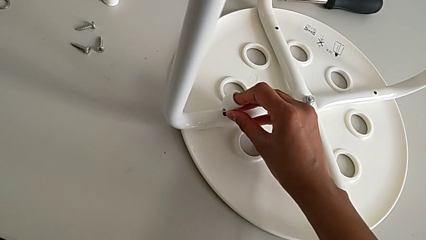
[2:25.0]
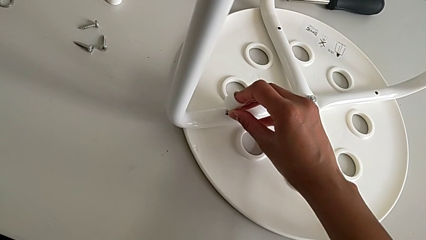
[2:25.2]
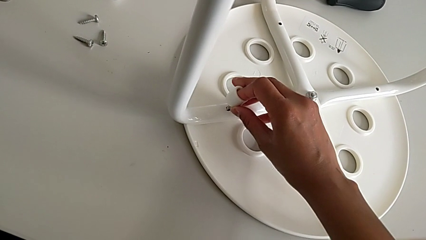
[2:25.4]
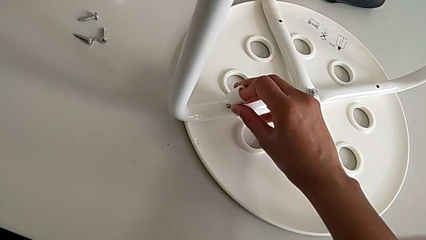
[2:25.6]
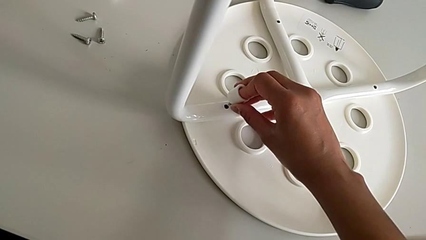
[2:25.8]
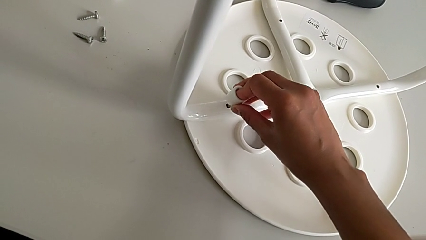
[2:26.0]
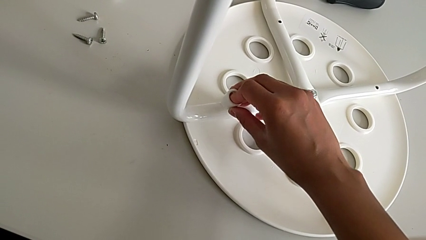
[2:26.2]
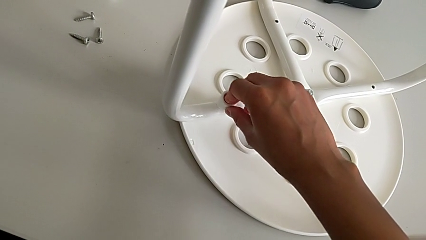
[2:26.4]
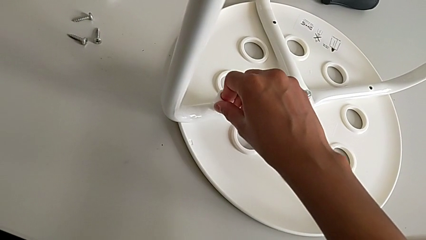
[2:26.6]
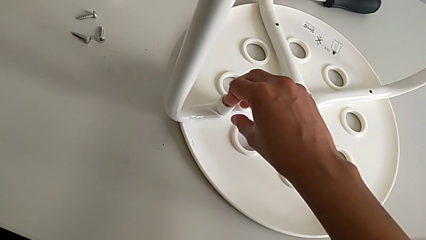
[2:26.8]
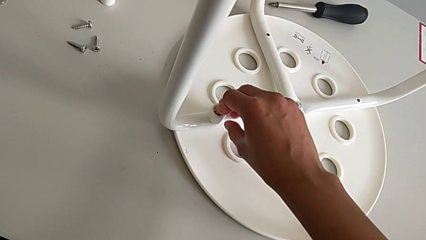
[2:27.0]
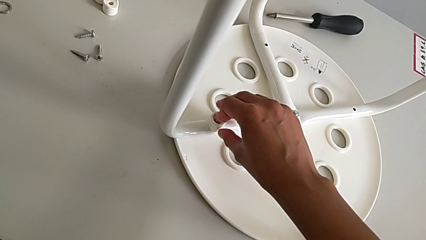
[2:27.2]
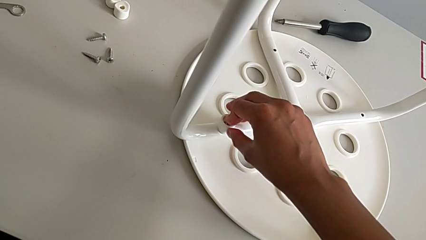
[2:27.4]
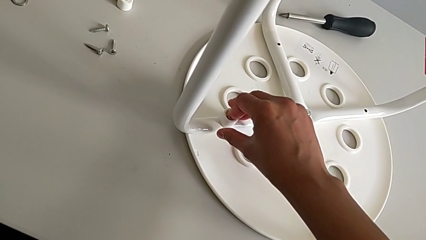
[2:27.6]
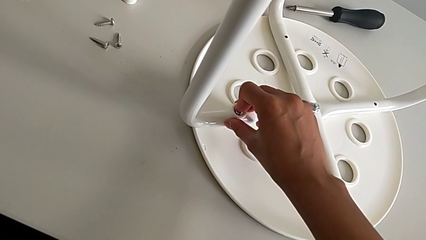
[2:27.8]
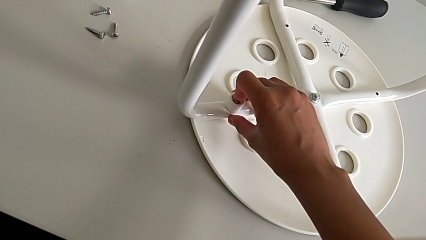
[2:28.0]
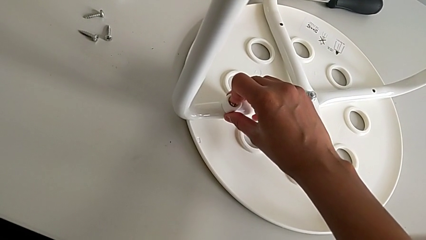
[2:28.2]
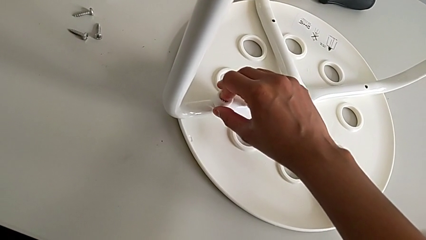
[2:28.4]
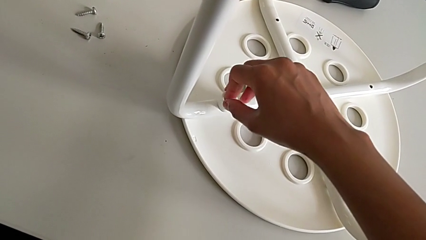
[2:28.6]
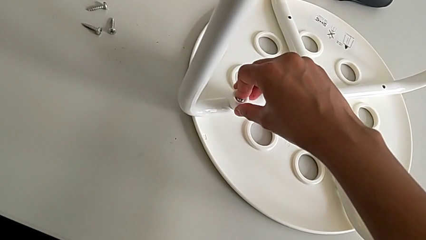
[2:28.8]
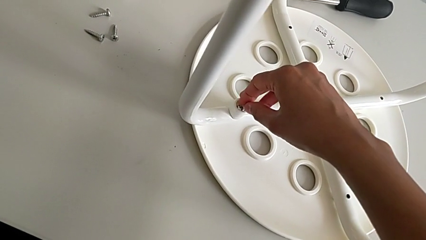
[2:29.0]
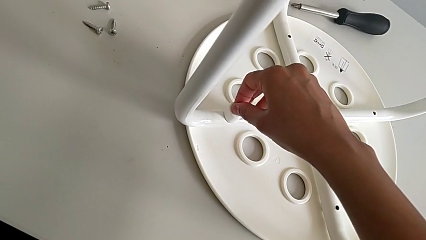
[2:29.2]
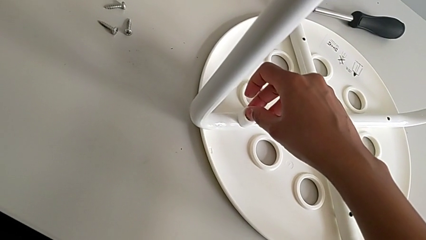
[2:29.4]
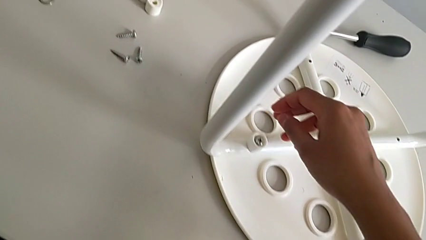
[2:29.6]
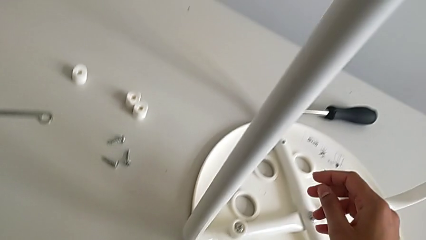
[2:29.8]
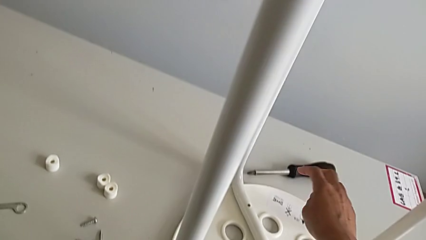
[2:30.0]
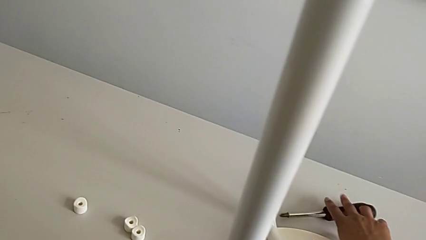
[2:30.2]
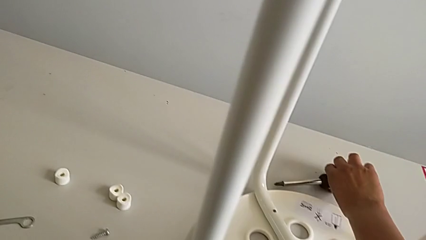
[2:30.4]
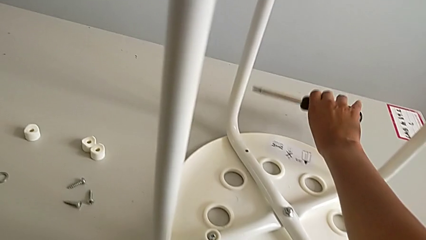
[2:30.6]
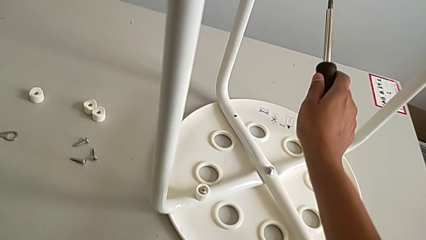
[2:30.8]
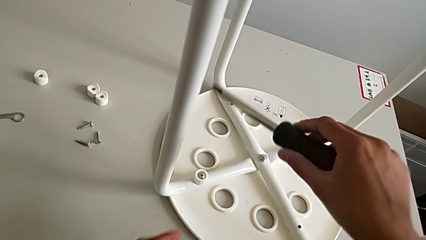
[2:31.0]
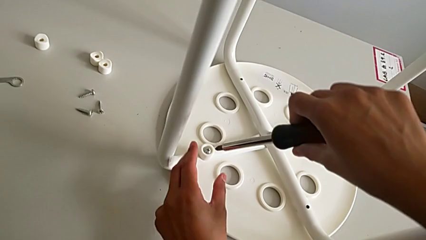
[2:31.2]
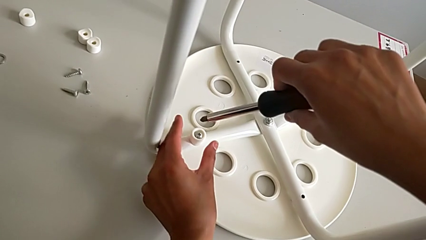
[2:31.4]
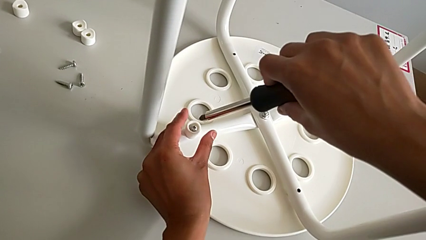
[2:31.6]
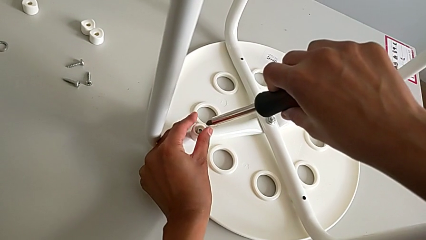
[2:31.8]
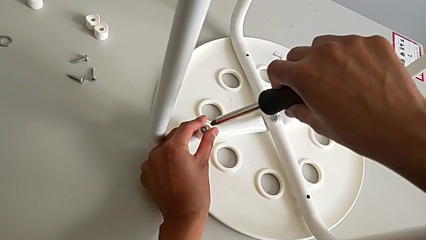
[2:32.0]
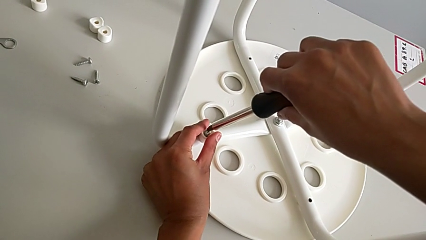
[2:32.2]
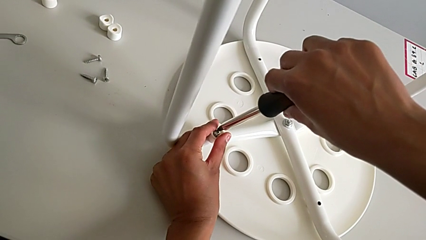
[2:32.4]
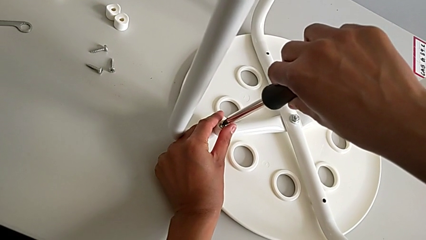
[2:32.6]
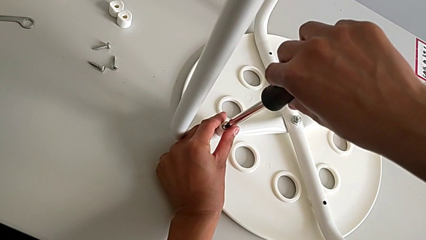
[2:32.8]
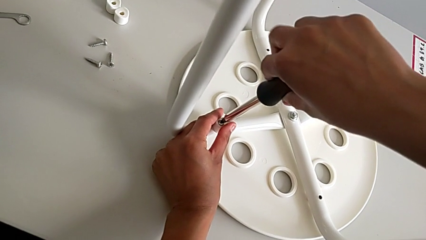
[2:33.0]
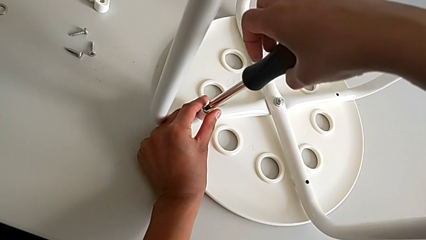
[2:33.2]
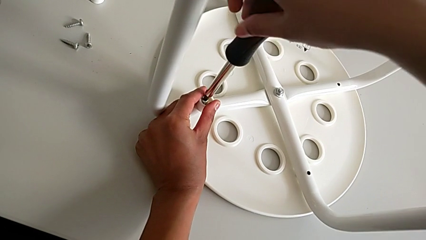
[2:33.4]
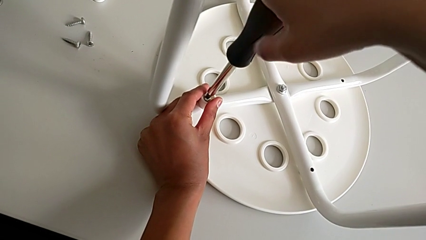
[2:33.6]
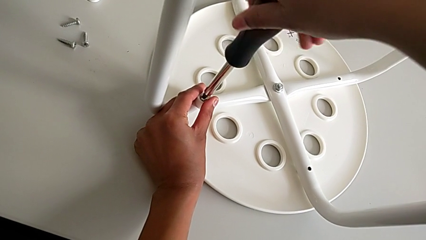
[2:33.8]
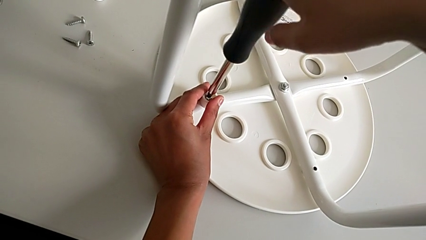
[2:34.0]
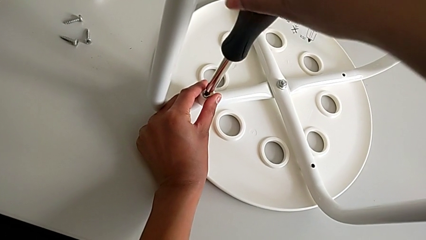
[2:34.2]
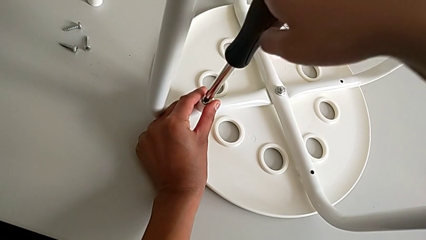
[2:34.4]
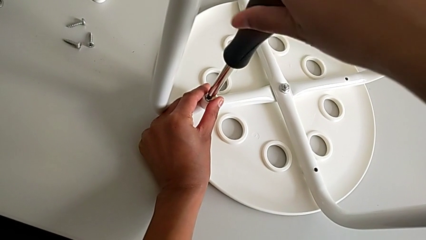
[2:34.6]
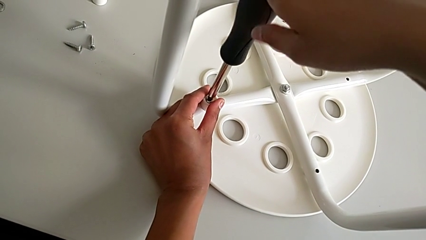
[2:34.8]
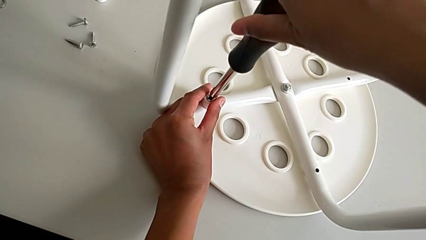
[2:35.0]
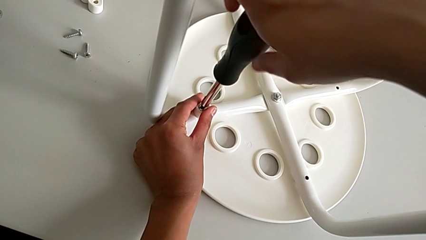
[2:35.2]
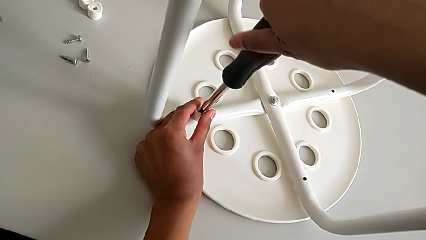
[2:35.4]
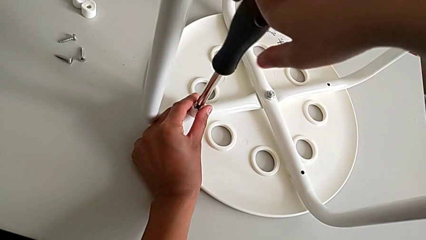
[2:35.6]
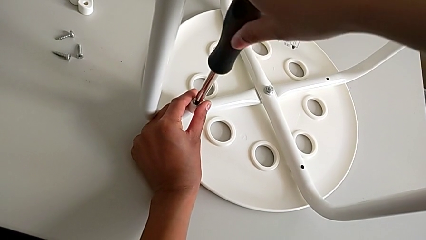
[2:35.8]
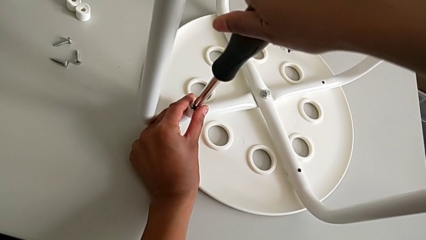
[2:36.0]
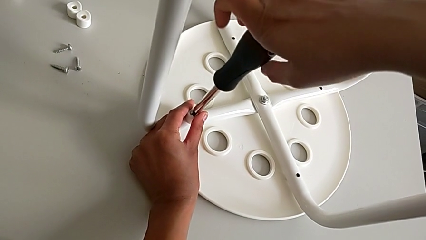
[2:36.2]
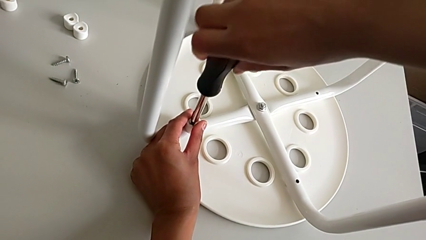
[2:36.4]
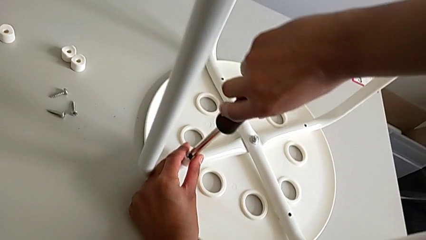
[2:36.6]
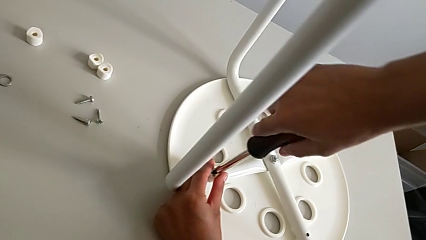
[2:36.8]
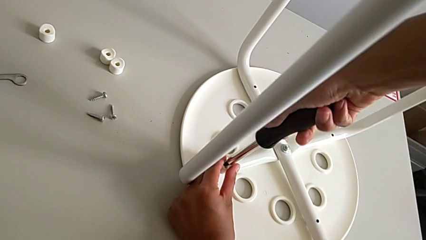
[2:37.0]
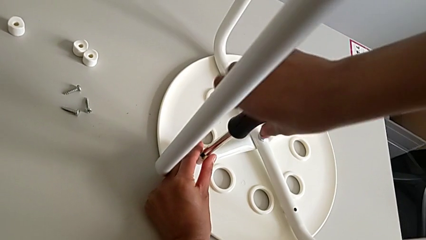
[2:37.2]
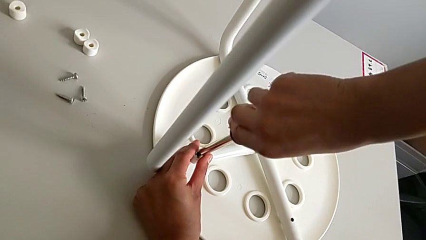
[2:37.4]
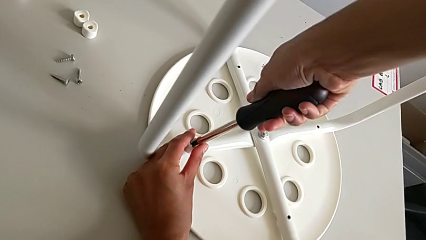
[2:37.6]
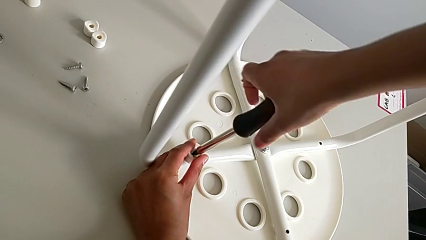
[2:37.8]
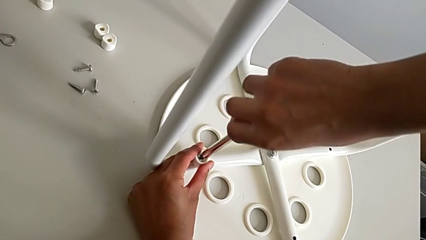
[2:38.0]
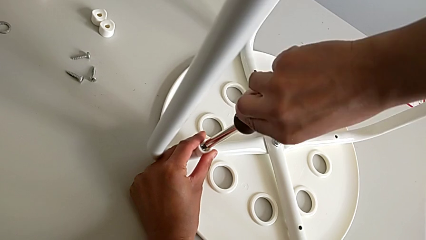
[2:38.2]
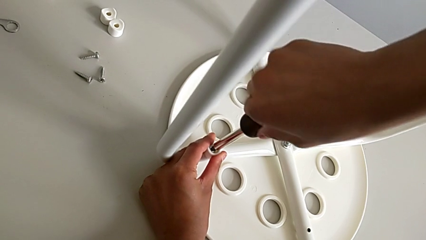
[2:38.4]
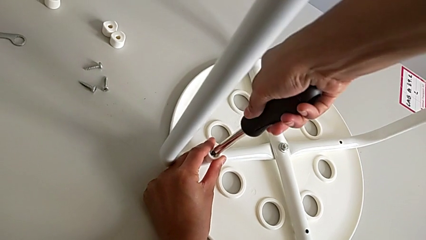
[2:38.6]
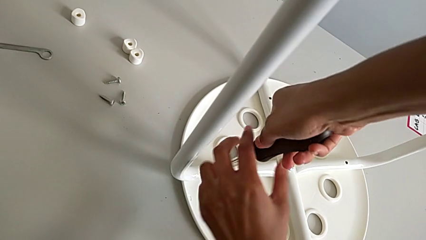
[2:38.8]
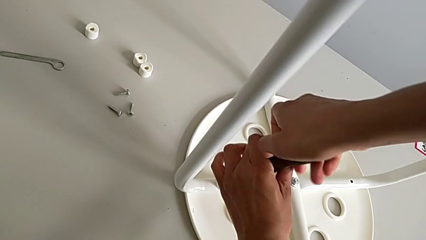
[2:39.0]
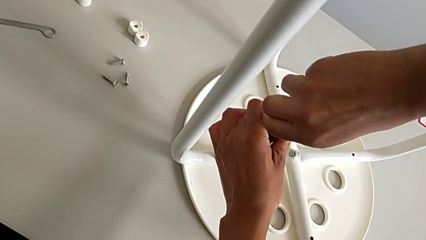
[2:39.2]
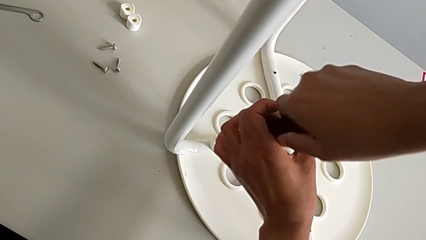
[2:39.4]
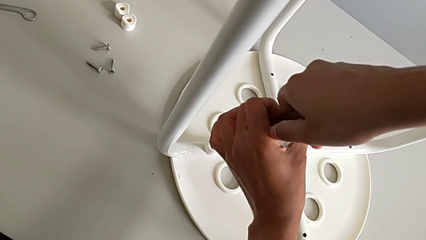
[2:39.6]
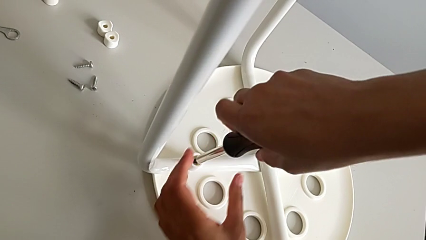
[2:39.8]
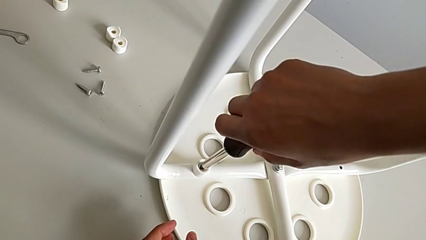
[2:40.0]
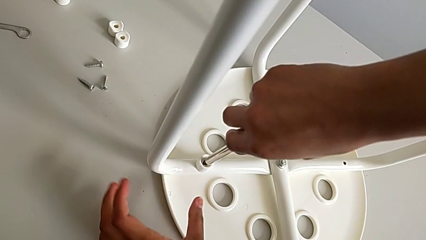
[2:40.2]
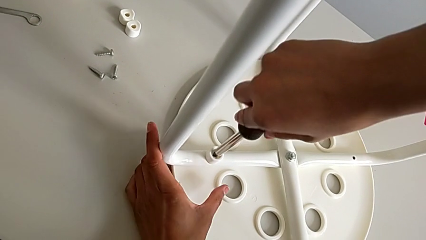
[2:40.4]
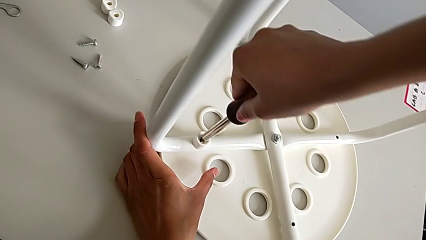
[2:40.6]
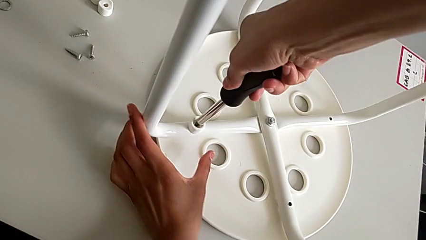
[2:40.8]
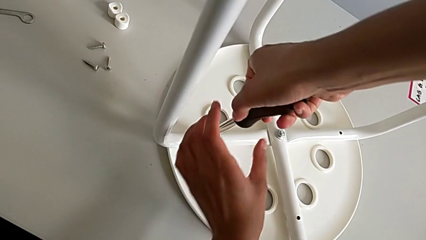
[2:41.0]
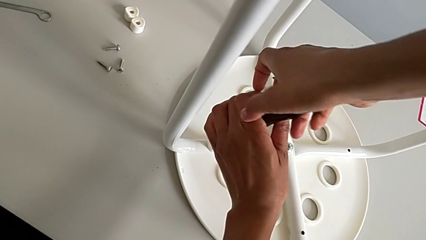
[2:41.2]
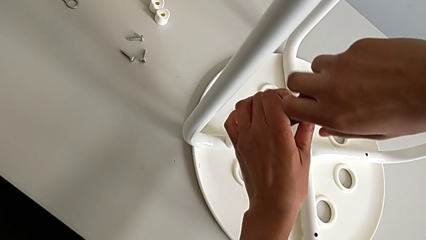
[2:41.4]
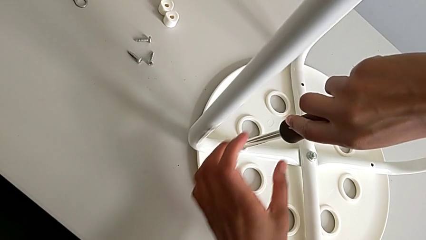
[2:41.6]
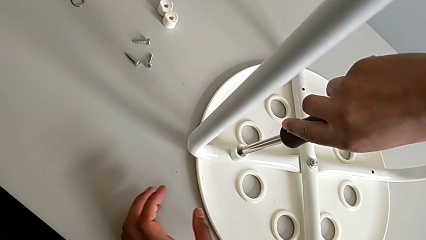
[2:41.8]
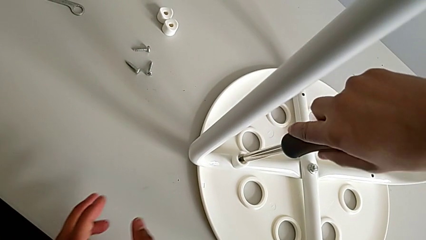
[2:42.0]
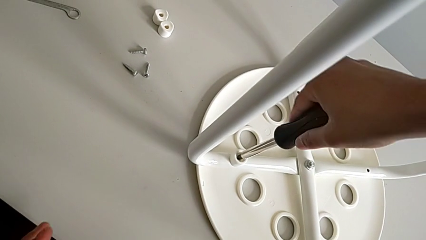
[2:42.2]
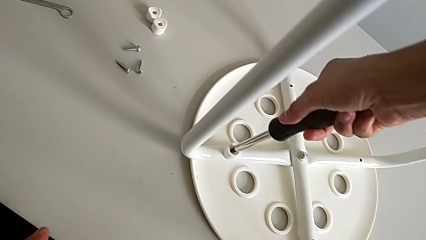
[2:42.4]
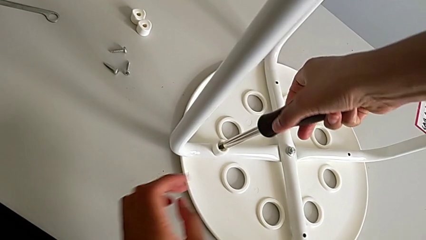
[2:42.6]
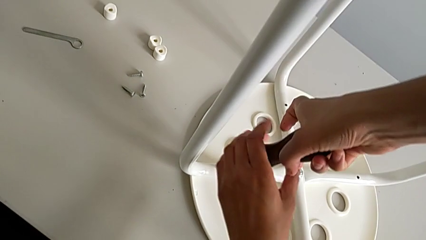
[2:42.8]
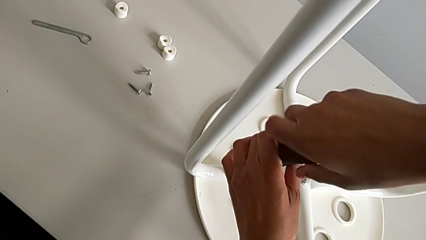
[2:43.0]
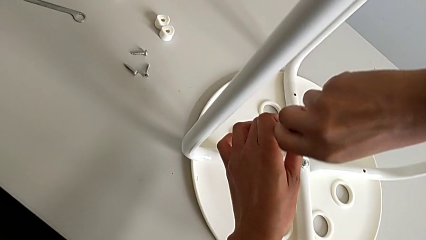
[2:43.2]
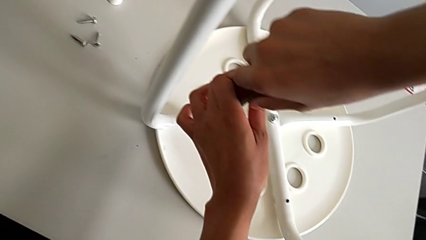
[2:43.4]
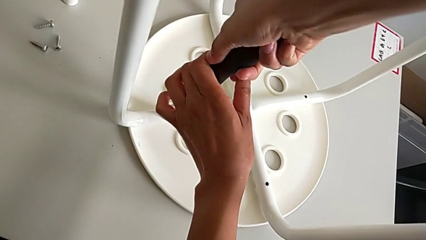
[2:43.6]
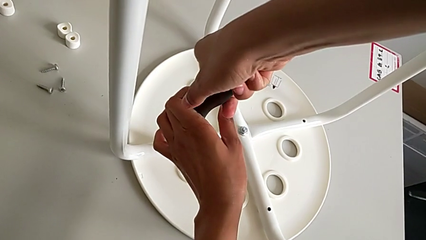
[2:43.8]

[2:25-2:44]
The camera wearer is assembling a white tray. They insert the screw, grab the screwdriver, insert it and screw the screw.
